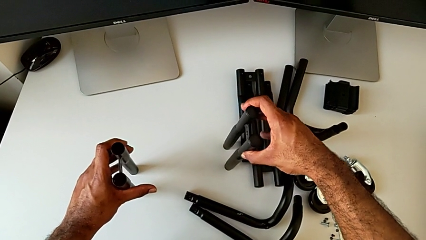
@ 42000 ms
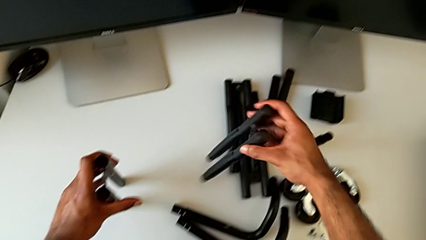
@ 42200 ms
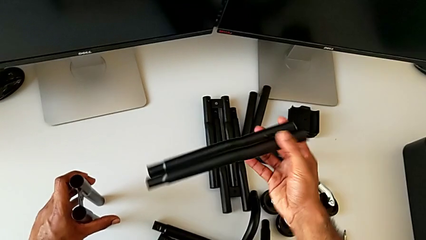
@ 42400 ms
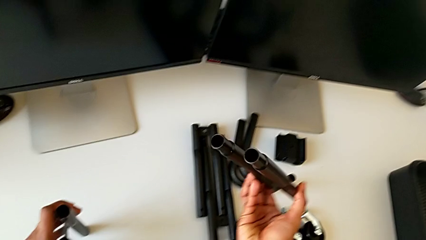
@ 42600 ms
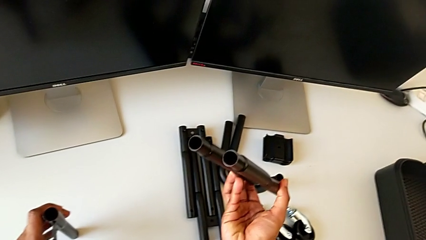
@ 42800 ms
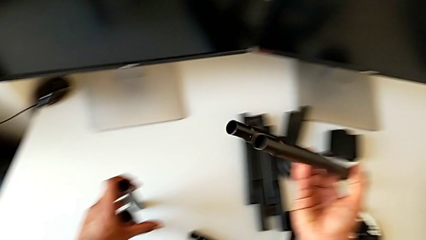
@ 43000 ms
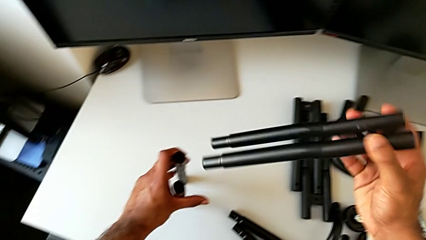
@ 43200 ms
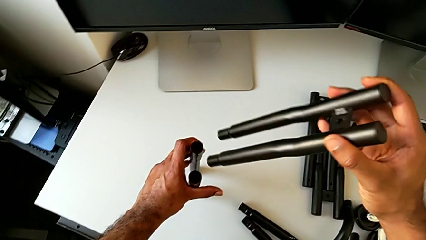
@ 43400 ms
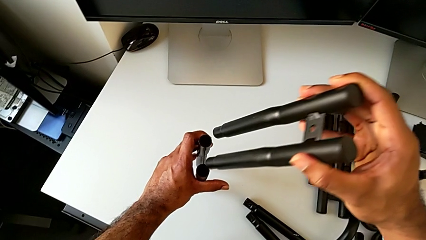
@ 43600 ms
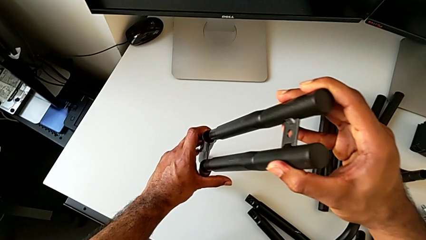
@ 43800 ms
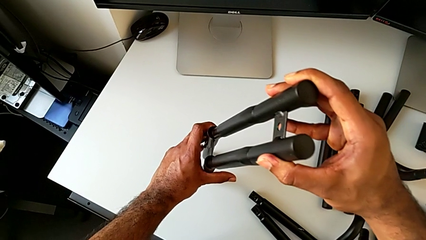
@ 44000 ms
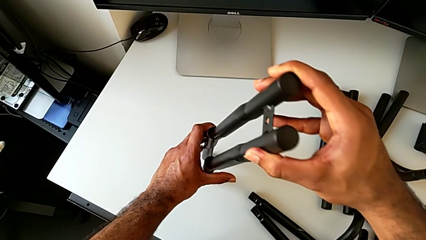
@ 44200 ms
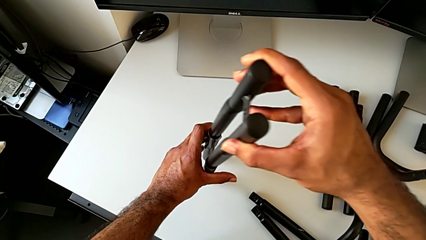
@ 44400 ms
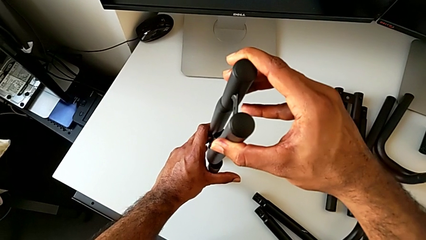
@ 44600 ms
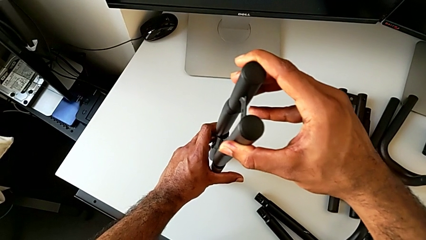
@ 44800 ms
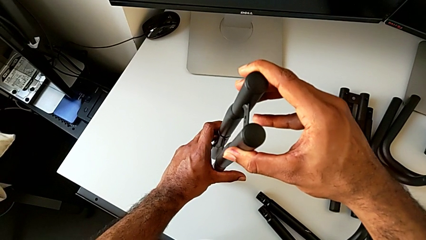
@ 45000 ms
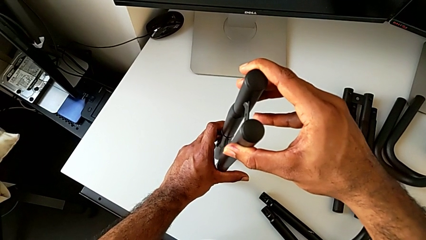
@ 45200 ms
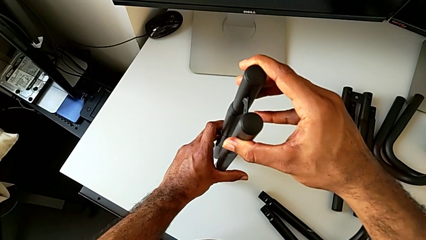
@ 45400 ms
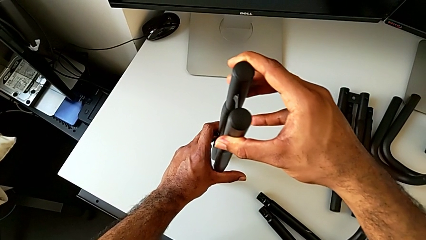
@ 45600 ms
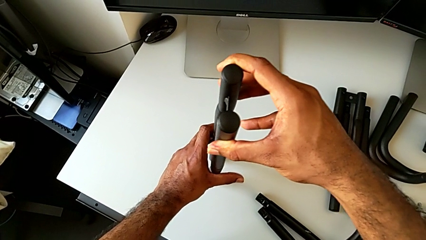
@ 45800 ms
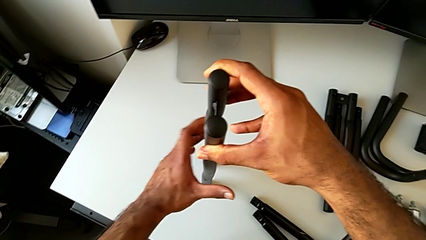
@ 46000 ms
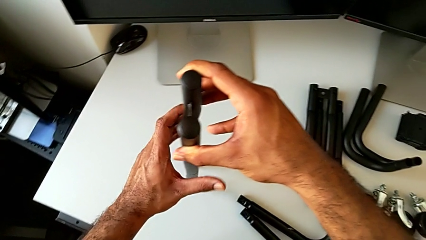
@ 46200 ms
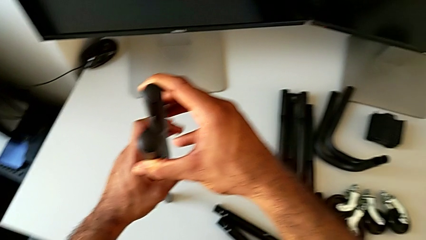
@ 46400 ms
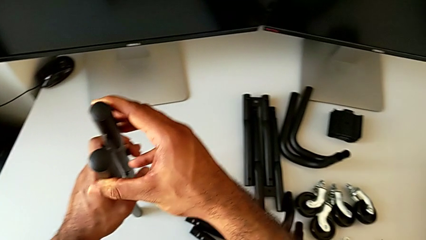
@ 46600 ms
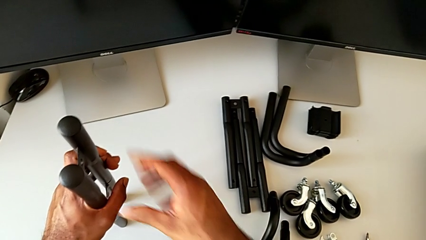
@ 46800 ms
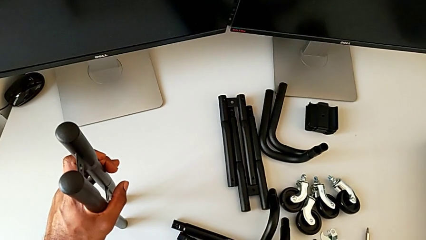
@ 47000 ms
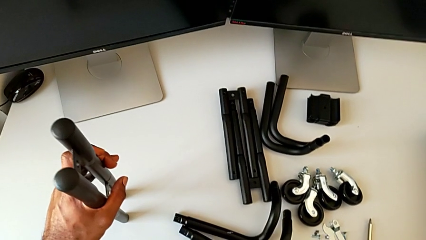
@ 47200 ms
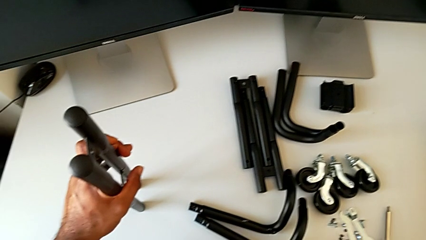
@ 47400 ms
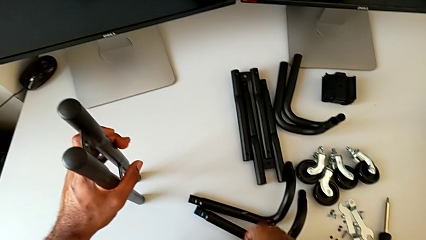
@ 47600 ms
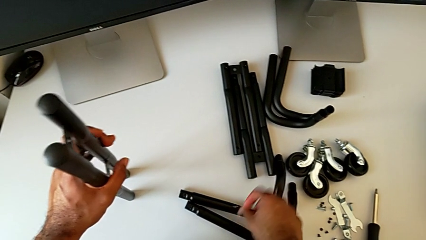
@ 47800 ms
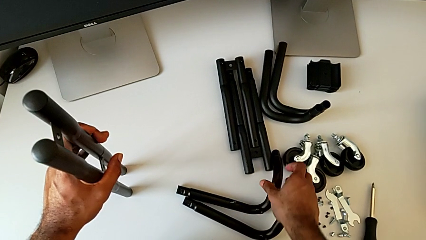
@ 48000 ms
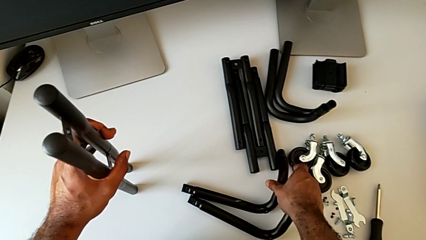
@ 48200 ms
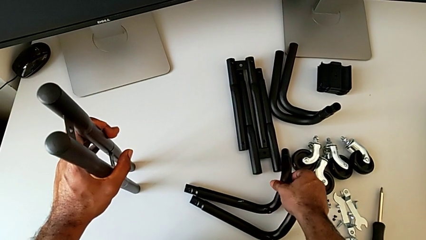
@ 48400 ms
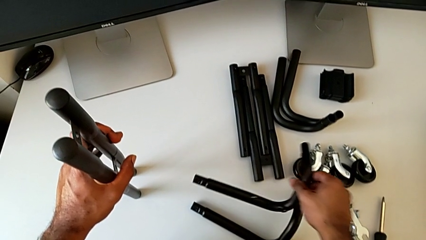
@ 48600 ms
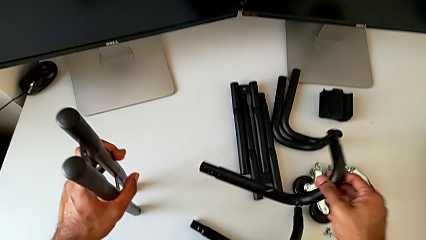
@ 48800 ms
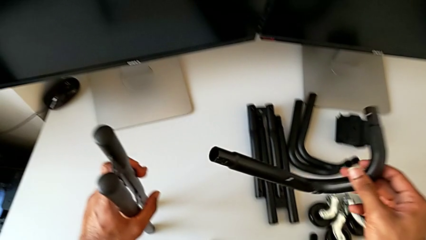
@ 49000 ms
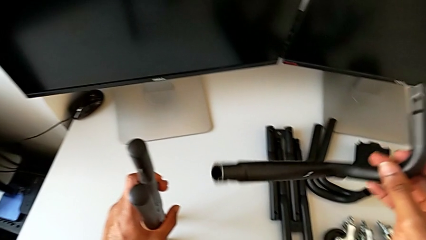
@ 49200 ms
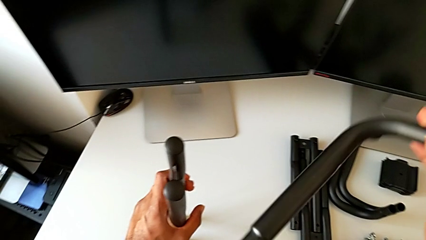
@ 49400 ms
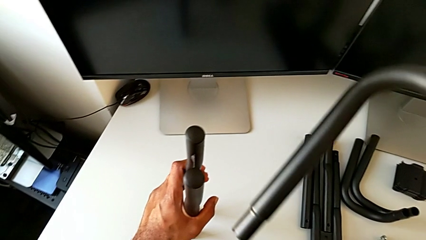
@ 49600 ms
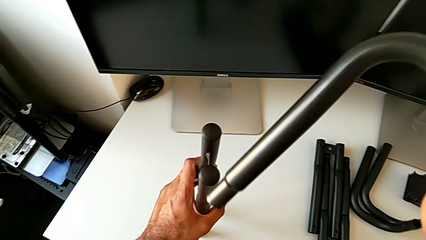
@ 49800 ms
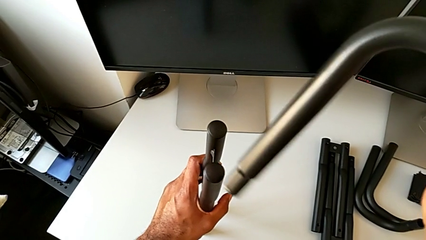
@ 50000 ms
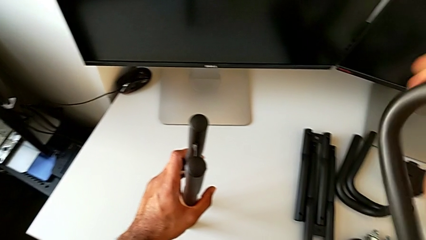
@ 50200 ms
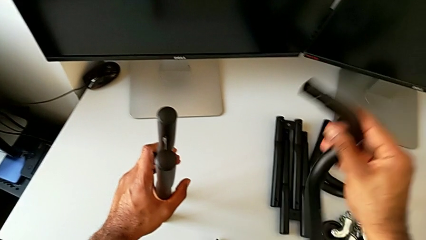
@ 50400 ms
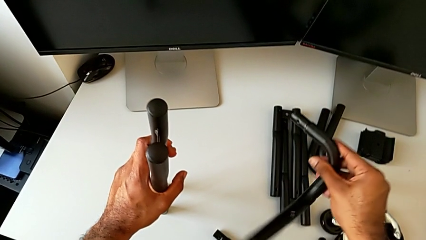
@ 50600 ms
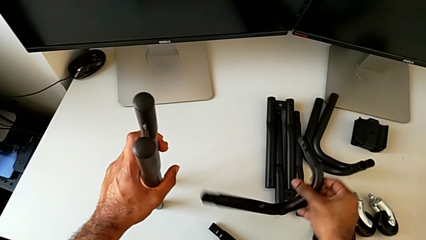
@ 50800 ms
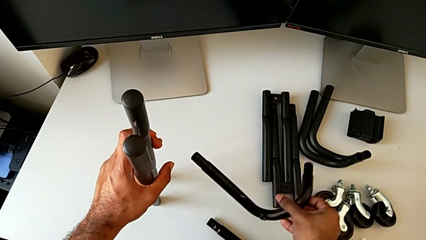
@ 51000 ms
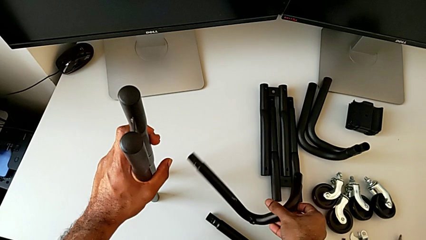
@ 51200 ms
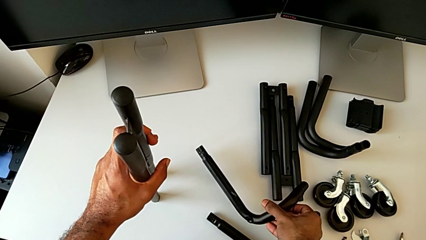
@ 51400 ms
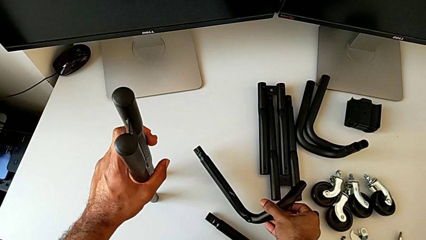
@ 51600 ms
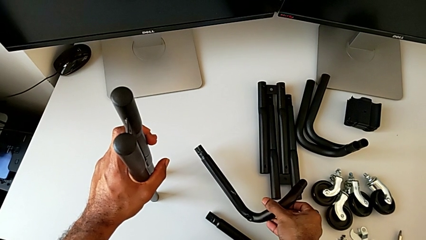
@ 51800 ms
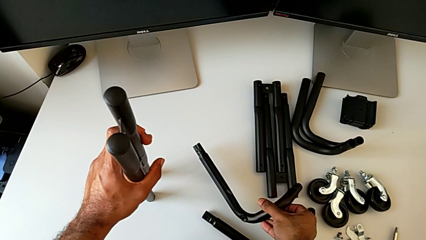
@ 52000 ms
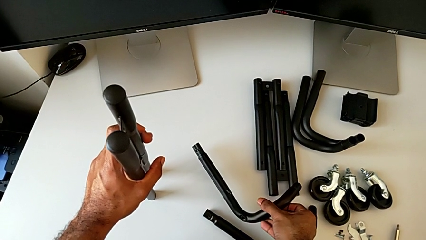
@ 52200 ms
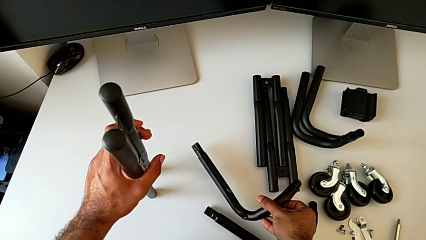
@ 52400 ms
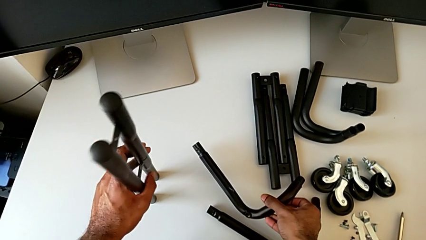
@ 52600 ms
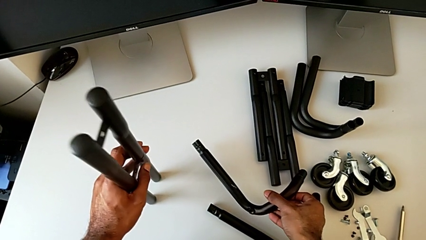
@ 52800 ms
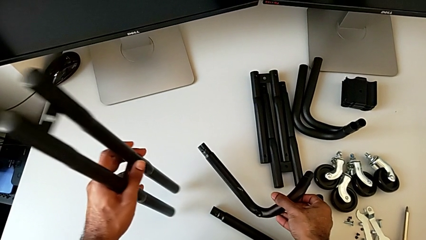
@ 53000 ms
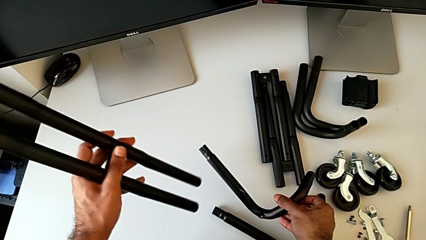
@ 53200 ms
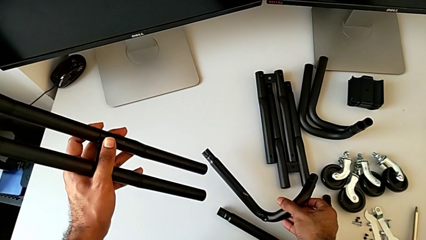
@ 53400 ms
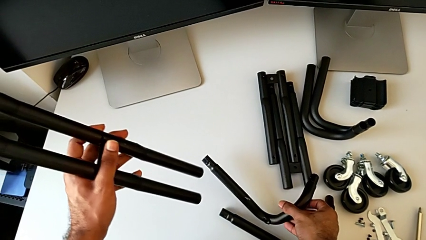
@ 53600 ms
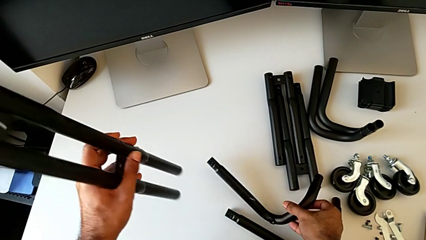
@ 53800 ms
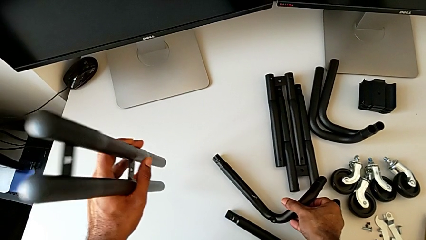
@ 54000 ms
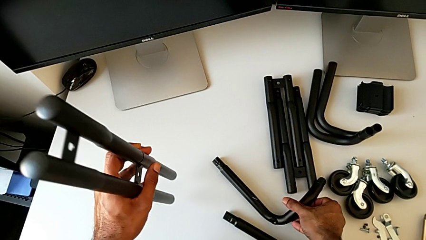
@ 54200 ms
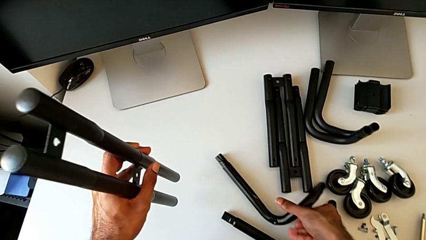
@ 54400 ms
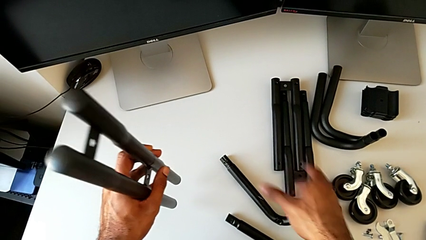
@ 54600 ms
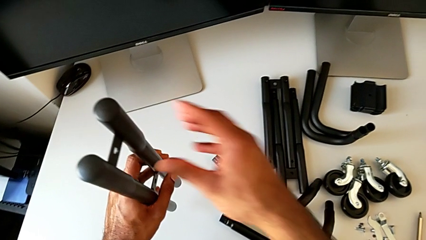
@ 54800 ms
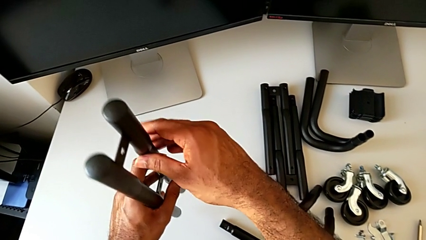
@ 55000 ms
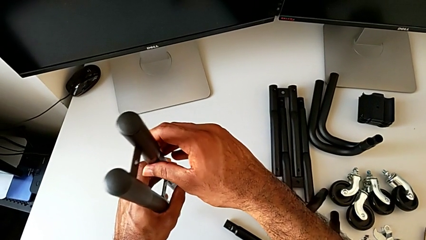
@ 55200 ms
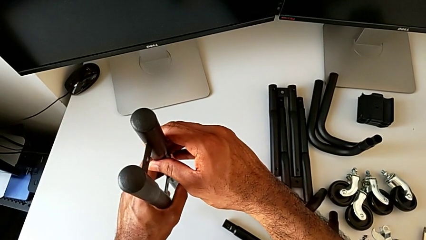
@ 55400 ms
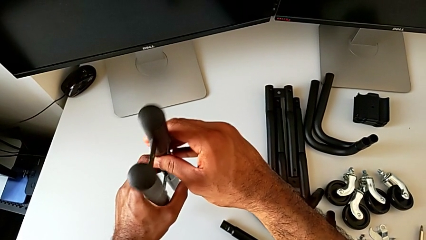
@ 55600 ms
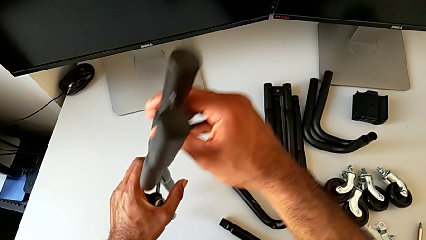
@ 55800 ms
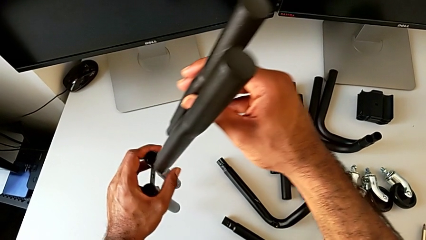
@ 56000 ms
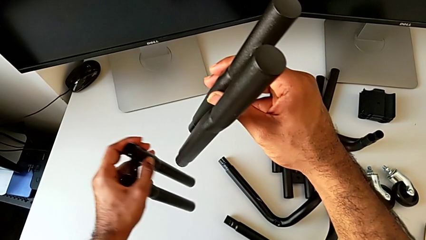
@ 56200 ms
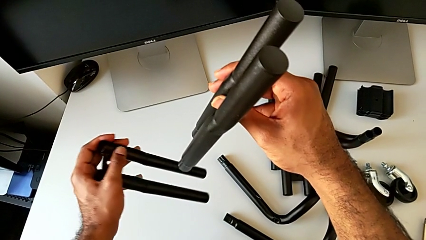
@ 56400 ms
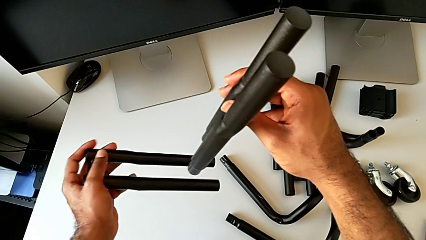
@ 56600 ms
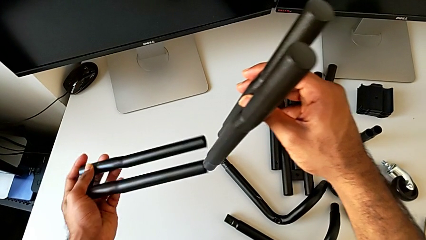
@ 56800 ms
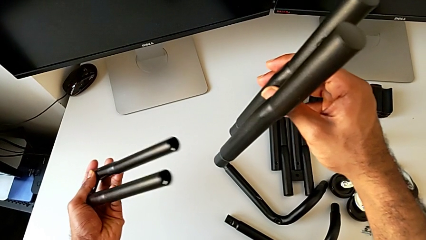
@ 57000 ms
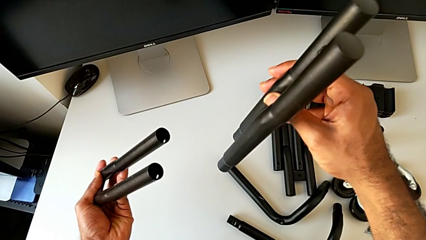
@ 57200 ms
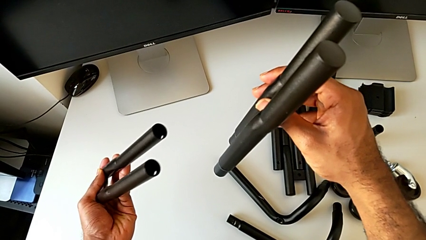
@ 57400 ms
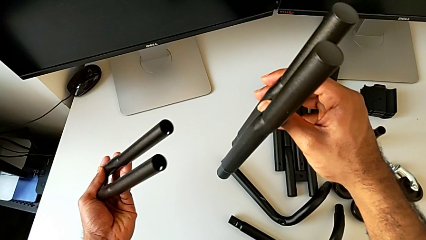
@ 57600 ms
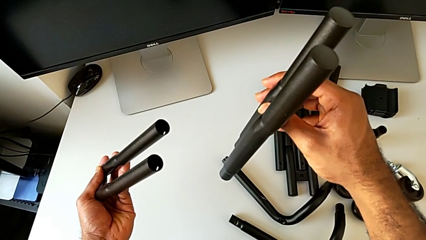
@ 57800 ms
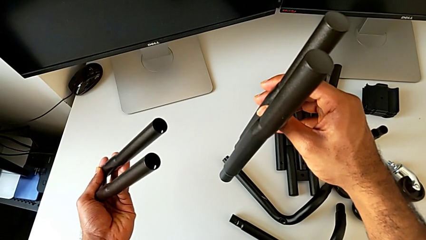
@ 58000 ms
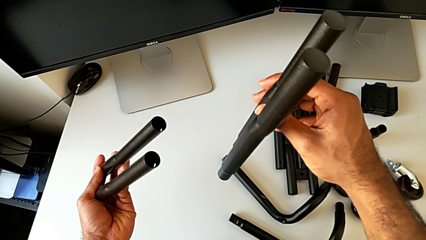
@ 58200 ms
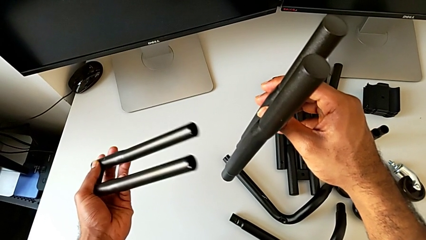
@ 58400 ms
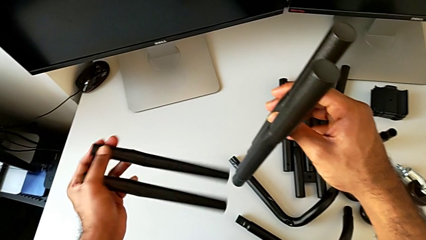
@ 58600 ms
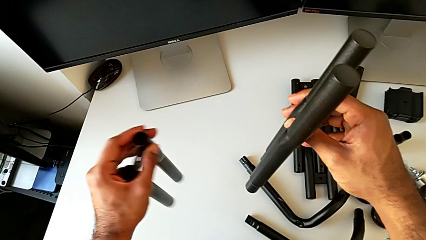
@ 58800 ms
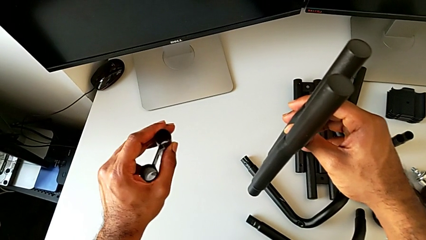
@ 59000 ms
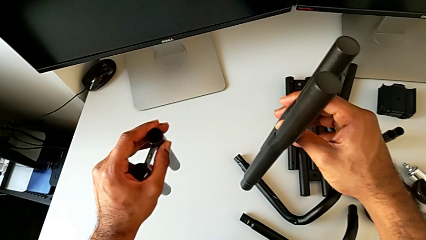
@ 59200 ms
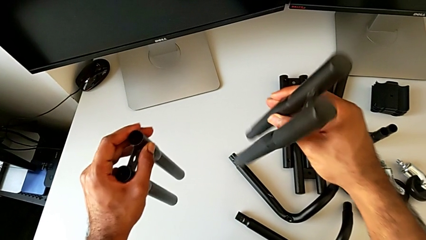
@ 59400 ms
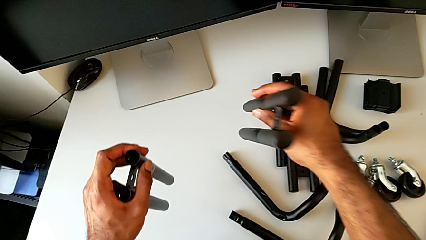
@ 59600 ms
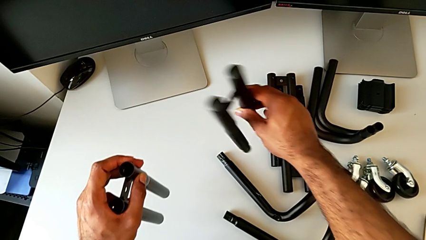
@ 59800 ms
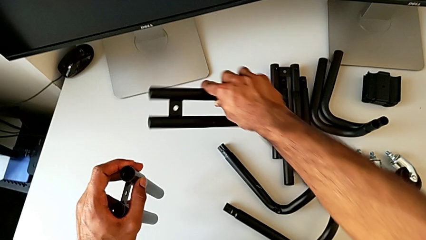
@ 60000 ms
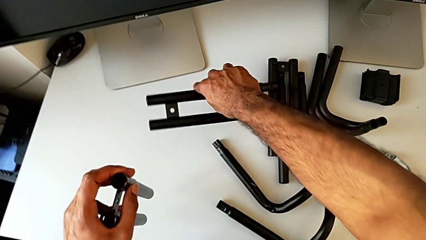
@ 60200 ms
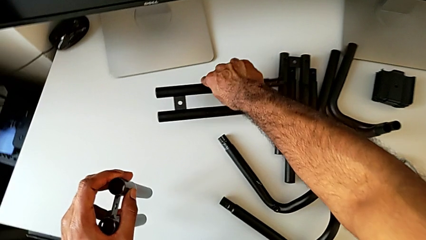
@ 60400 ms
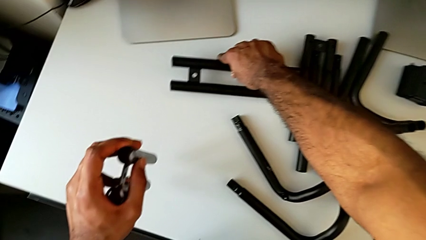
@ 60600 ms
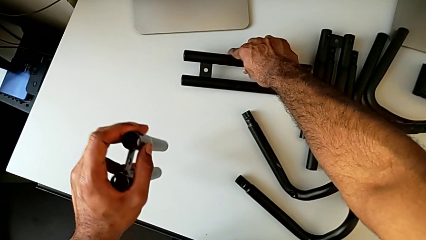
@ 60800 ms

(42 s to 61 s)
The camera wearer is assembling the first side bars. They flip the leg, approach the leg, wrongly assemble it, attaching the side bars on the wrong side, grab the frame, lift it, inspect the leg, lift it, place the frame, grab the top leg, disassemble it and flip the bottom leg.
